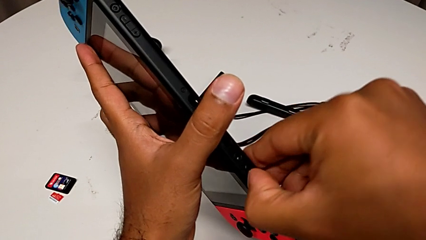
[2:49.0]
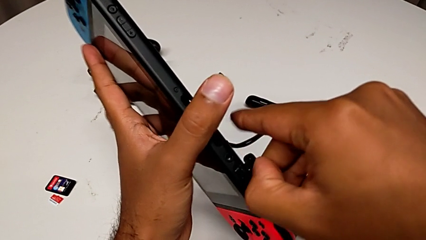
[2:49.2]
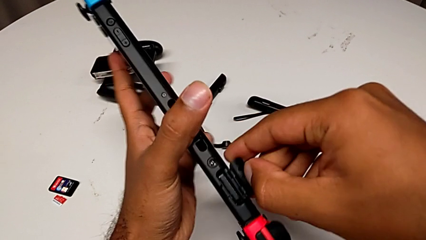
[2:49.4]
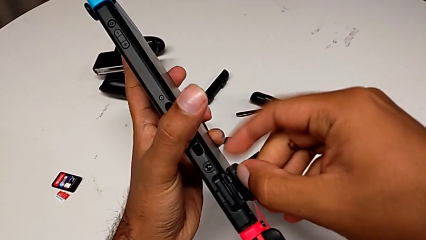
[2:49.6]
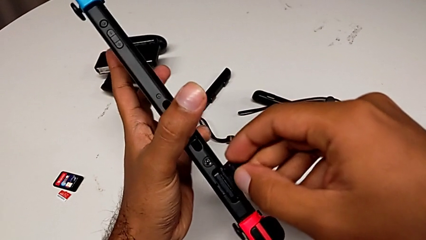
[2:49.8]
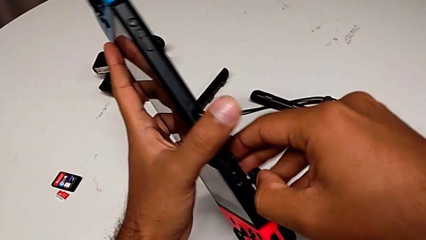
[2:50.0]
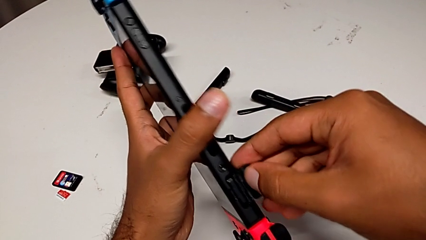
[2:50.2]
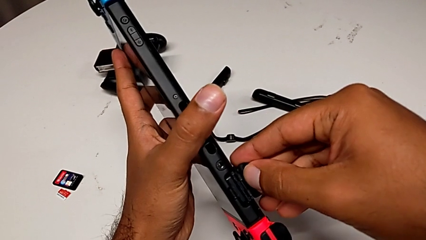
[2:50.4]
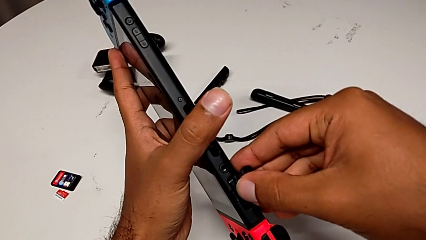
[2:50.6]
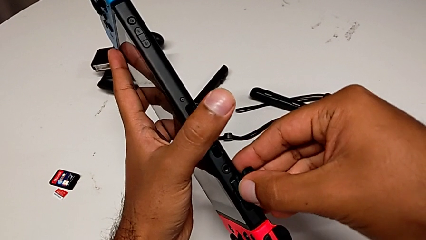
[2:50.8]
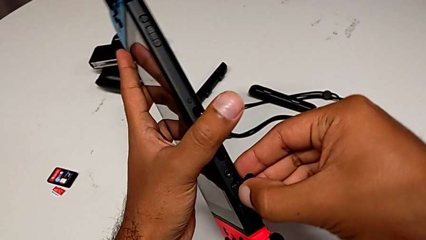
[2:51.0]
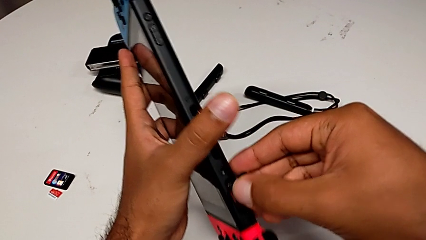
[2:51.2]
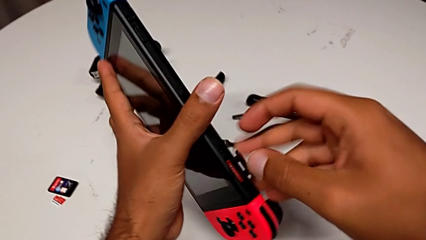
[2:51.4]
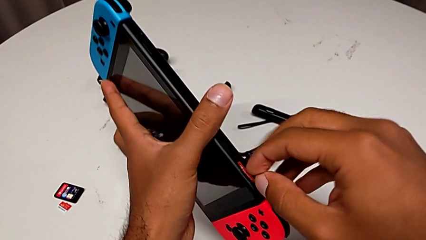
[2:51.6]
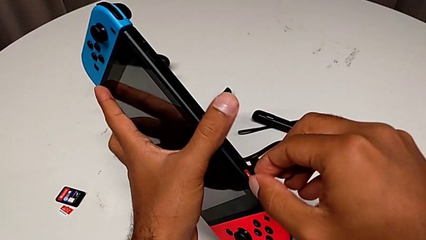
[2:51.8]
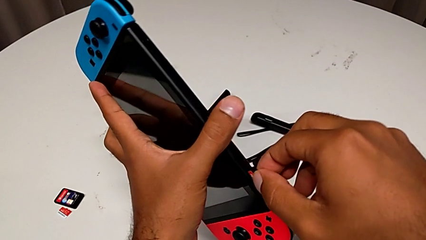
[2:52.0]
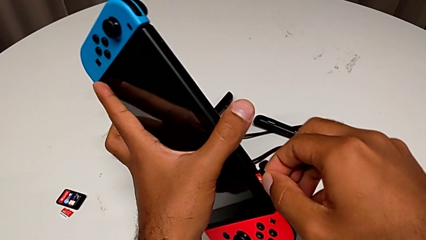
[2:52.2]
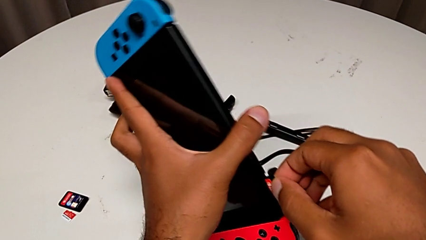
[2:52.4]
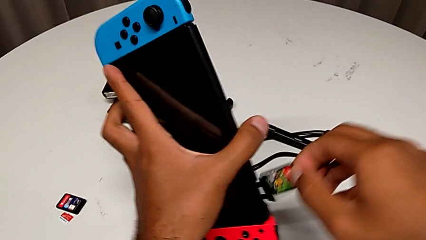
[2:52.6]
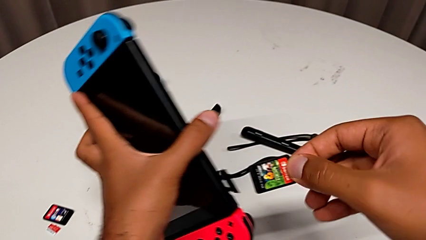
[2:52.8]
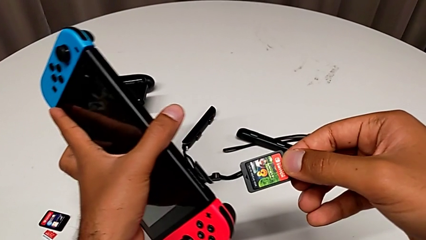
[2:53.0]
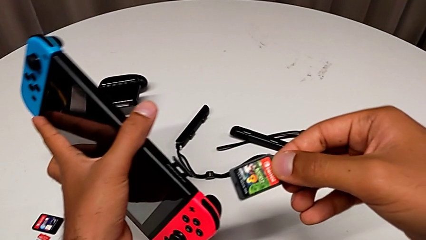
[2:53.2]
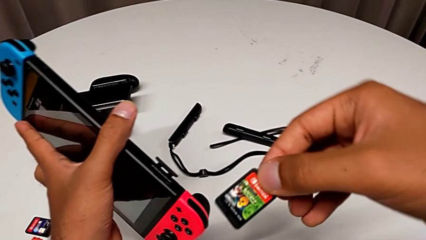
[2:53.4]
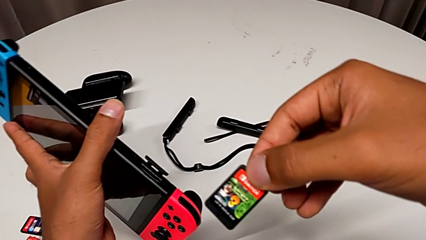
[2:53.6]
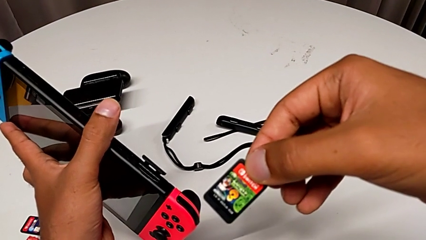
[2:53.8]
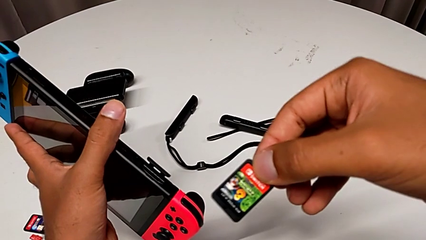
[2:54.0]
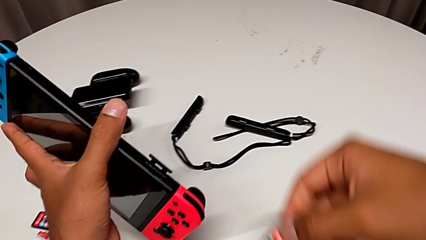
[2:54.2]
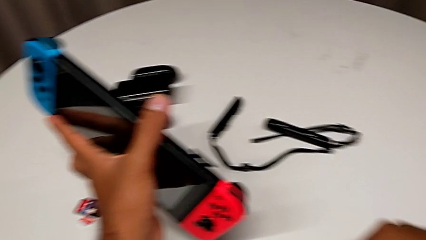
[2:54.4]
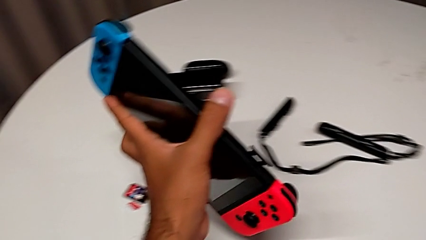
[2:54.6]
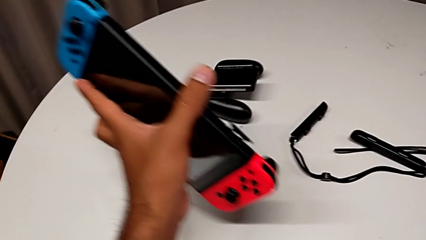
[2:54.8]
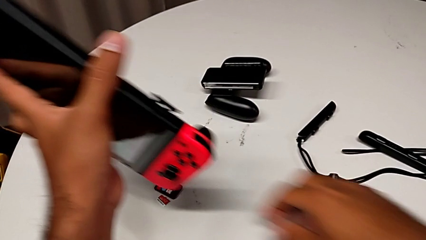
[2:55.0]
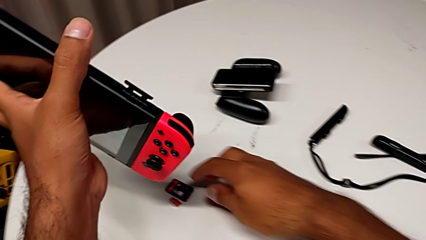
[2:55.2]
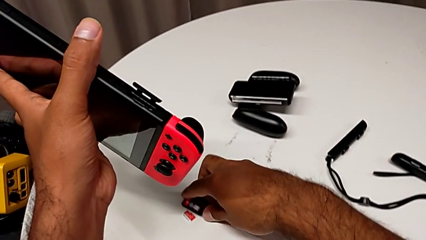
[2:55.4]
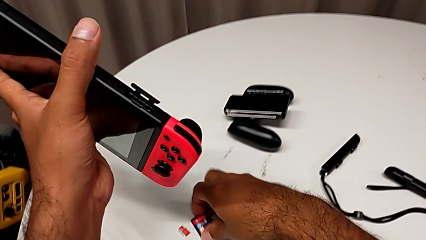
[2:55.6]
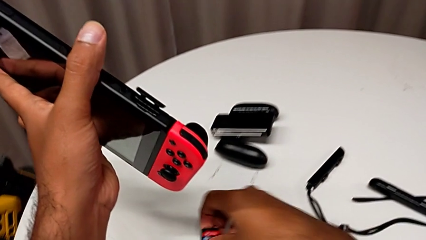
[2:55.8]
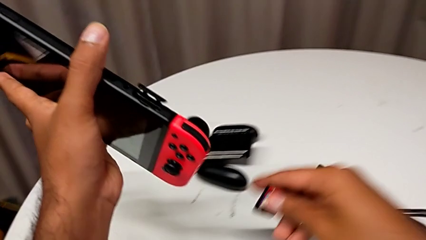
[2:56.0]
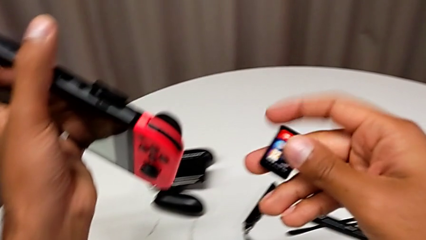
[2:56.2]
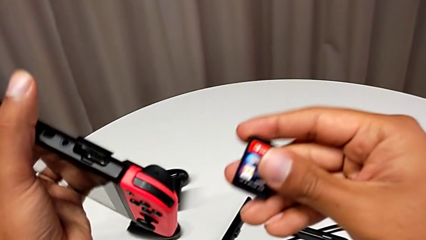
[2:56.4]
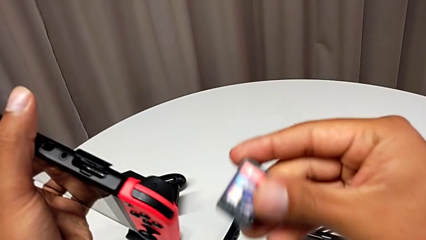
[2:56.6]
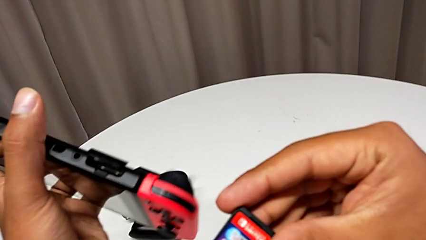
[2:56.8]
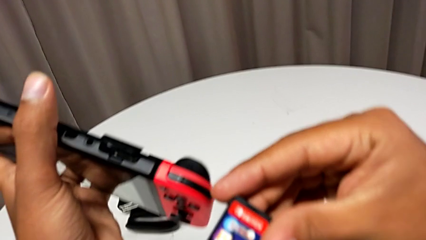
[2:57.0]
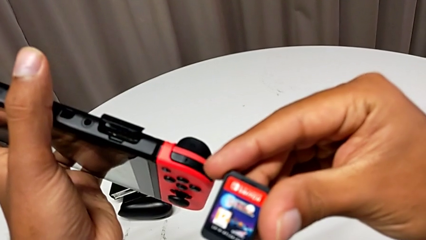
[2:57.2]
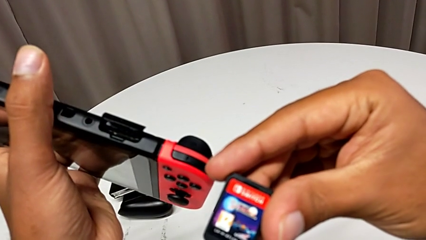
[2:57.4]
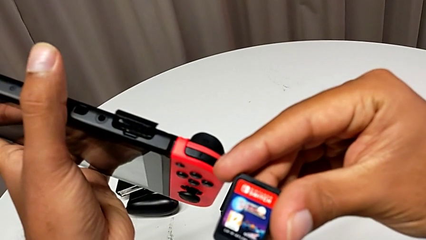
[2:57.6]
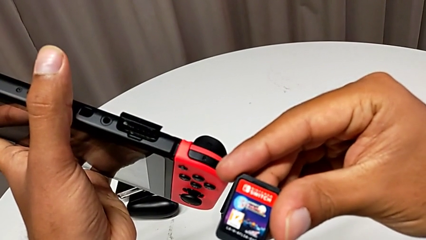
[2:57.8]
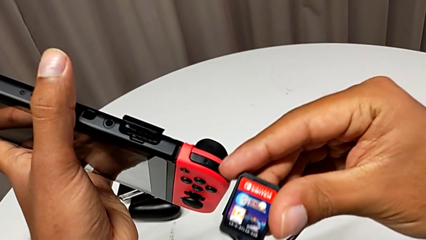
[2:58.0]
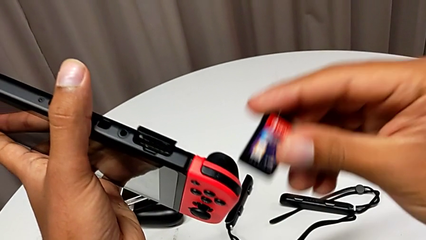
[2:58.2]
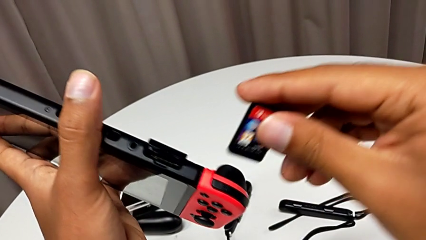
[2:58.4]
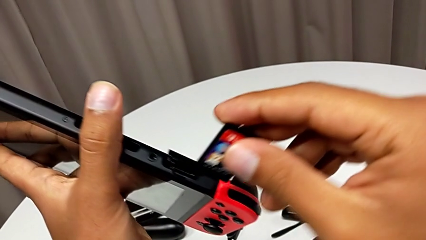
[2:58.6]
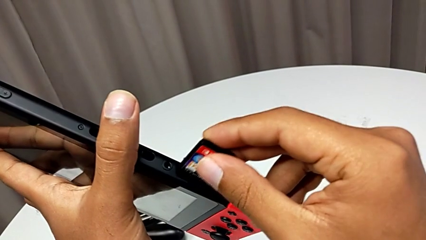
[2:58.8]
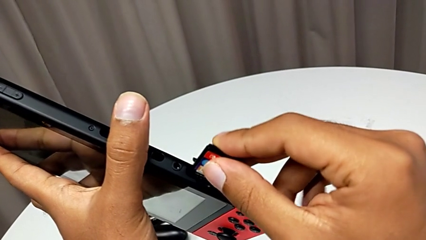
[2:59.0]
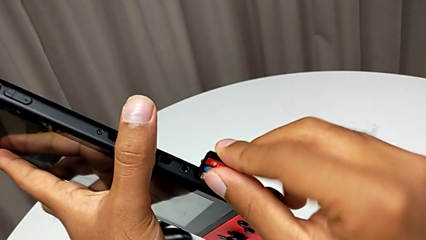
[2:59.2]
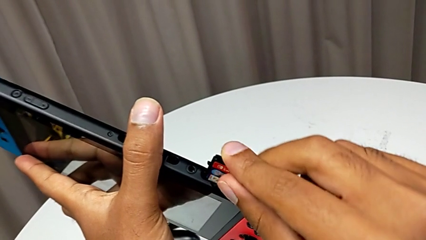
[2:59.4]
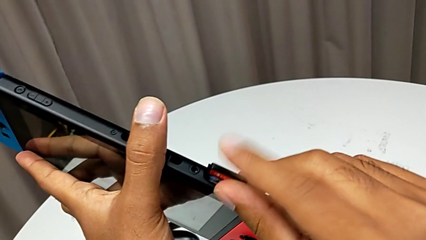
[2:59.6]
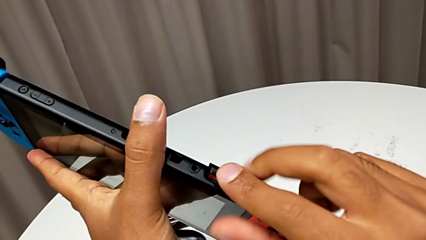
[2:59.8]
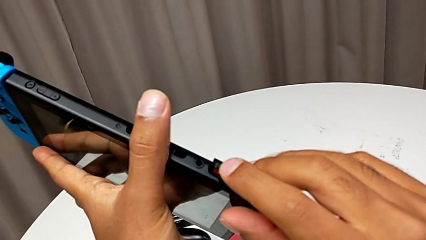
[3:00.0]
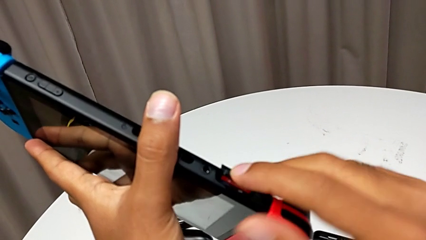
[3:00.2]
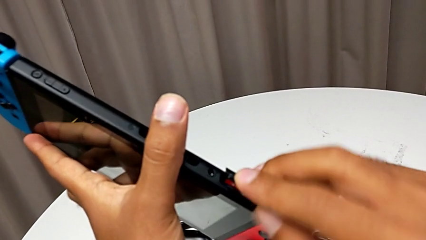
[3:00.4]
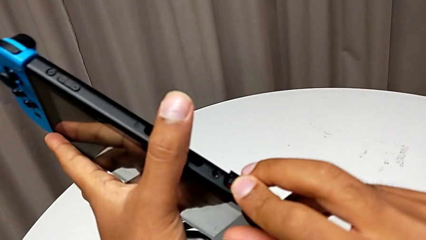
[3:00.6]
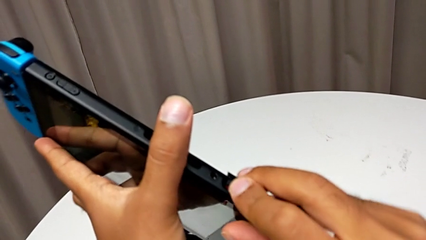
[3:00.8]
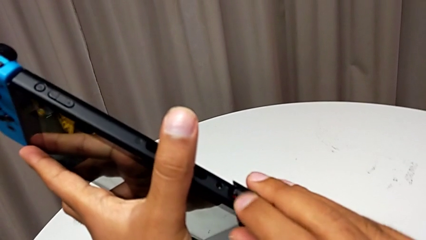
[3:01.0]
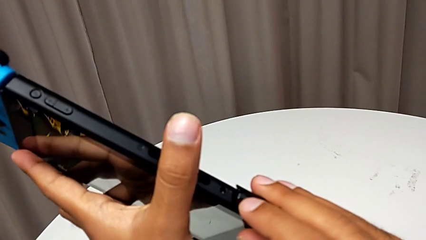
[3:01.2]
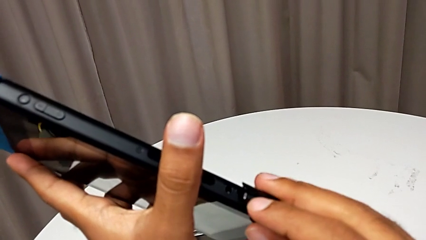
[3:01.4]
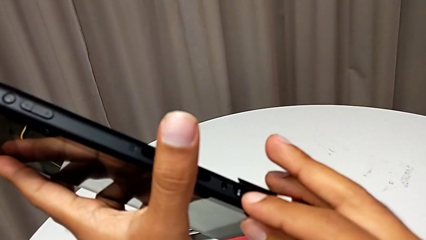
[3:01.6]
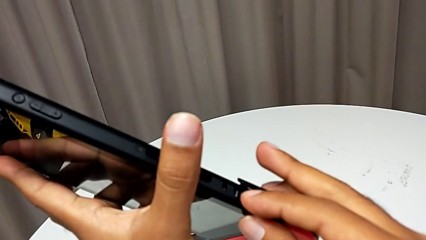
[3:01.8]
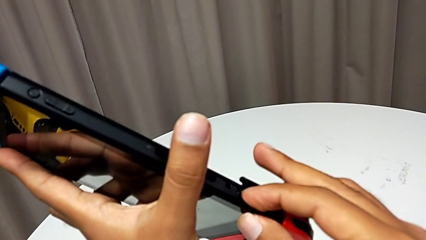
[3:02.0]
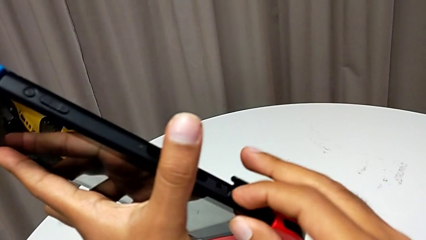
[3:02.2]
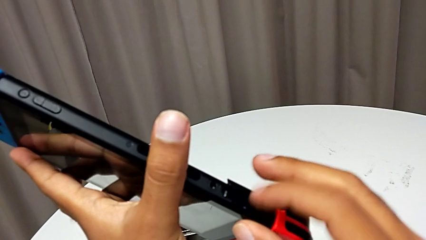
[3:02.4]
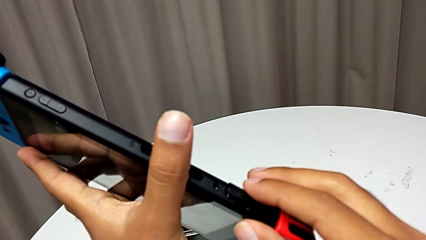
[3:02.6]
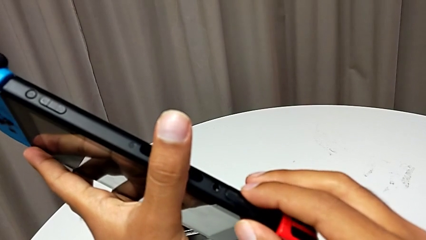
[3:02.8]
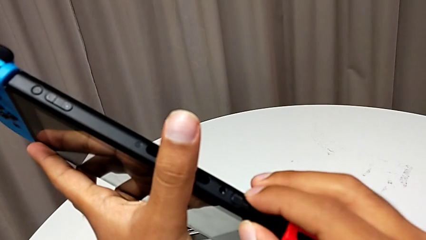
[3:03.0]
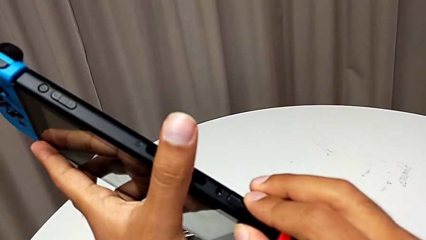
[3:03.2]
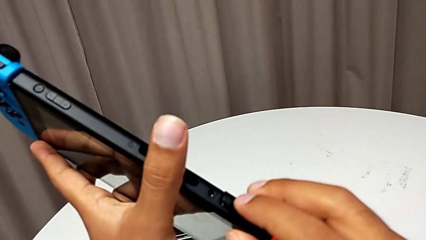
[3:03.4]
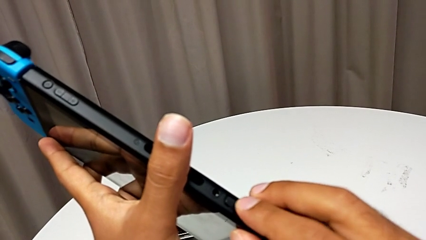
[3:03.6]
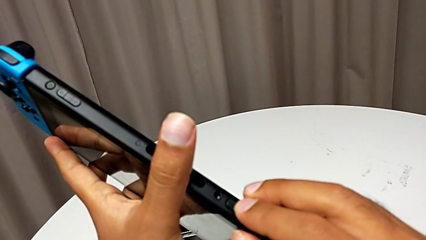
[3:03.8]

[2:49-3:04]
The camera wearer is changing a game card for the Nintendo Switch. They open the top game card, press the game card, withdraw it, grab the game card, insert it and close the cover.

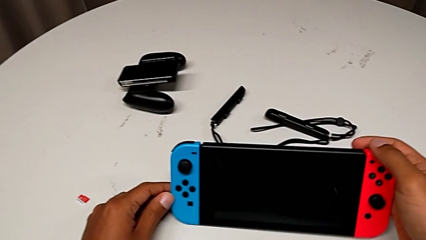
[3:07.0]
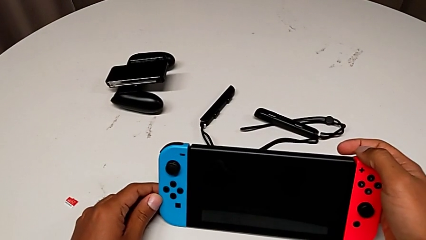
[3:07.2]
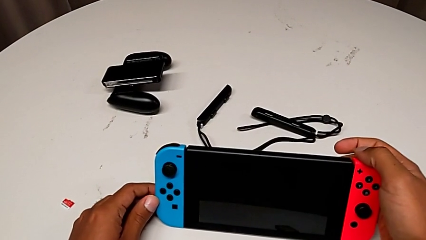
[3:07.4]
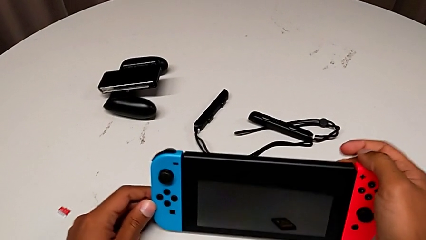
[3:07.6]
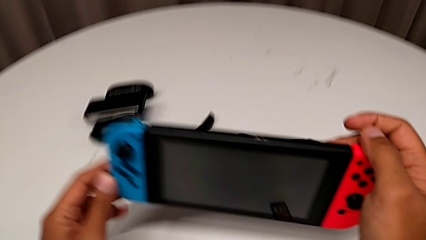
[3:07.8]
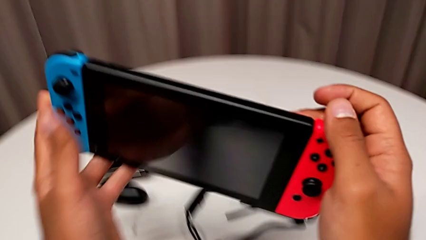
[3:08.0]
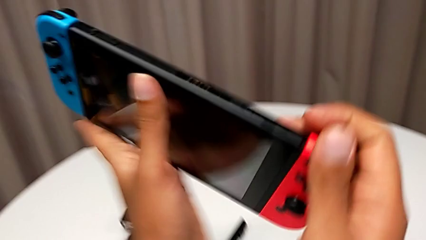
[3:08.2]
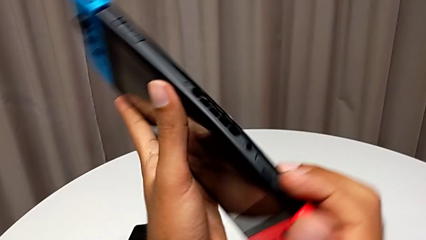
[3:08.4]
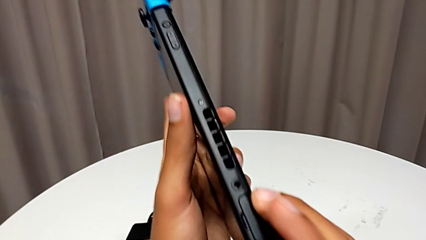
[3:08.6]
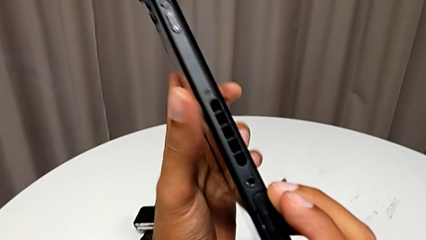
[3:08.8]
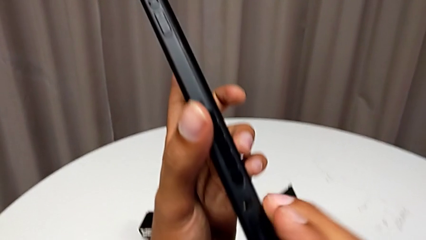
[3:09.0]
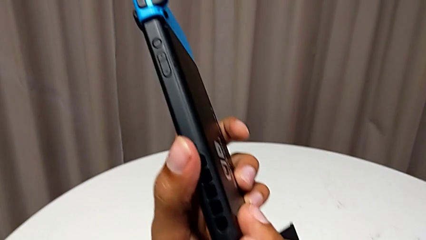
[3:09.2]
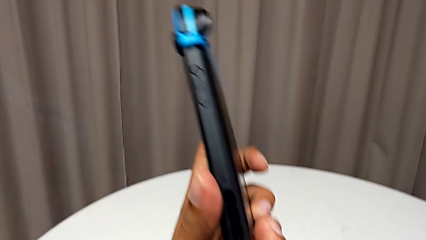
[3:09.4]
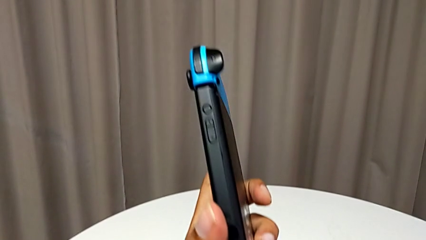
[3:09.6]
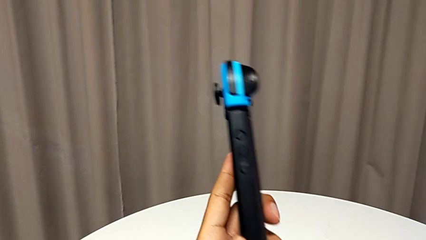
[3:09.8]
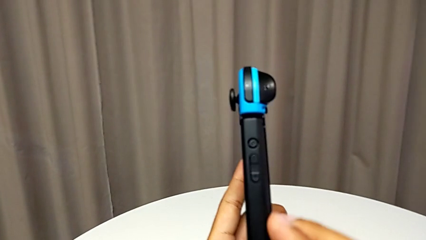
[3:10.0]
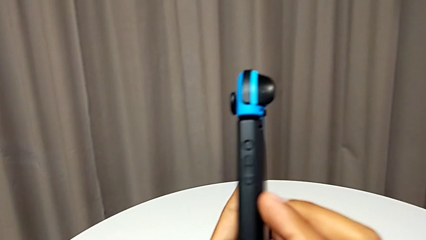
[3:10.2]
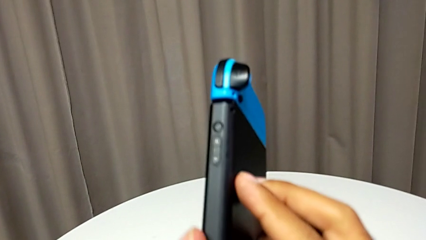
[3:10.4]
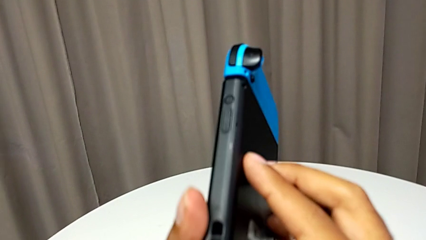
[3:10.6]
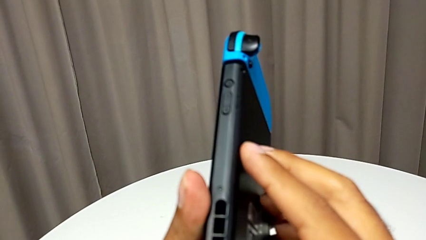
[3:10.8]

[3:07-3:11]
The camera wearer is exchanging the Micro SD card with the Nintendo Switch. They grab the Nintendo Switch and begin to wrongly inspect it.
